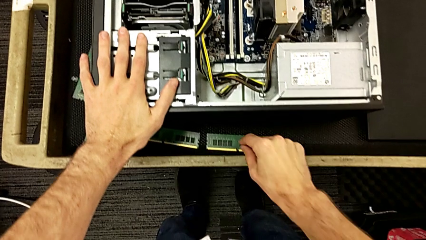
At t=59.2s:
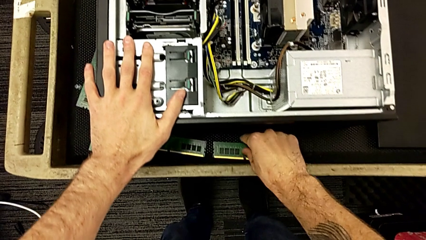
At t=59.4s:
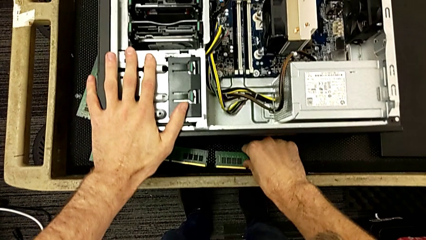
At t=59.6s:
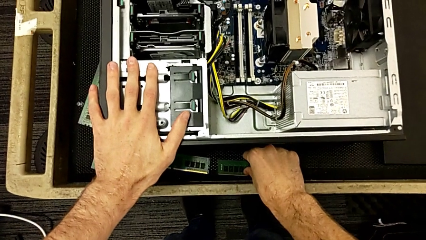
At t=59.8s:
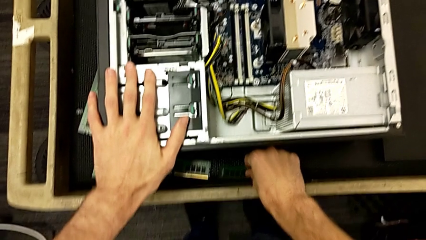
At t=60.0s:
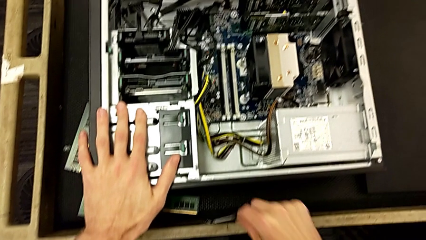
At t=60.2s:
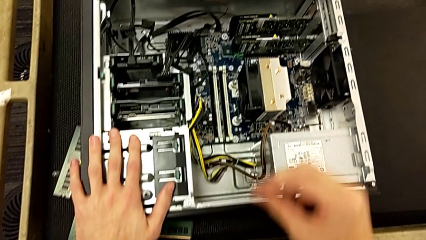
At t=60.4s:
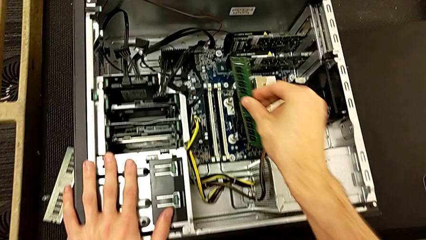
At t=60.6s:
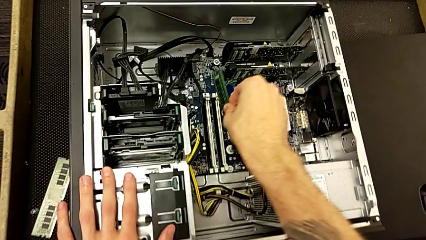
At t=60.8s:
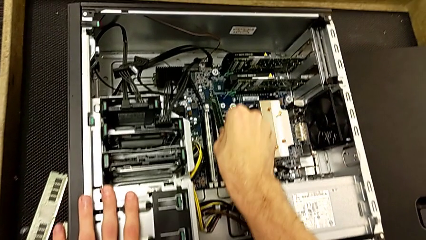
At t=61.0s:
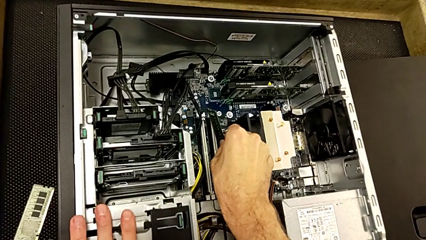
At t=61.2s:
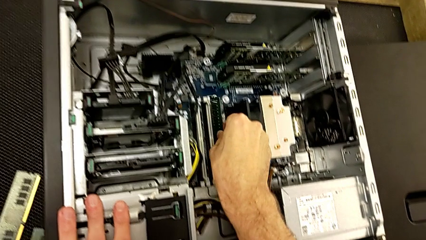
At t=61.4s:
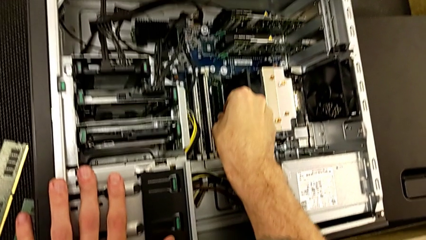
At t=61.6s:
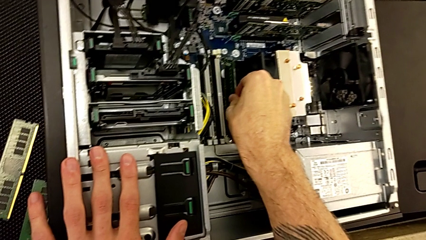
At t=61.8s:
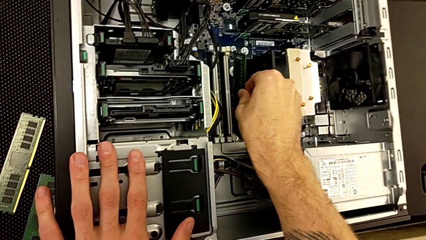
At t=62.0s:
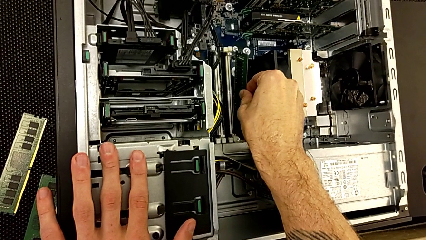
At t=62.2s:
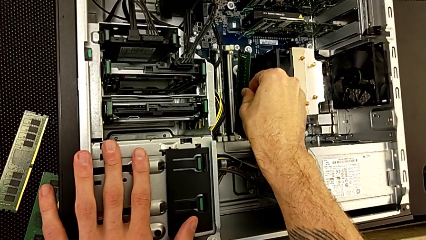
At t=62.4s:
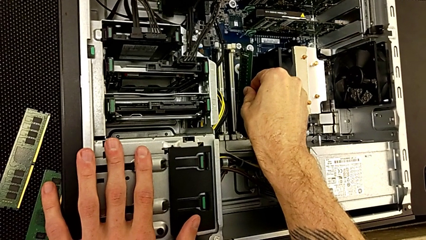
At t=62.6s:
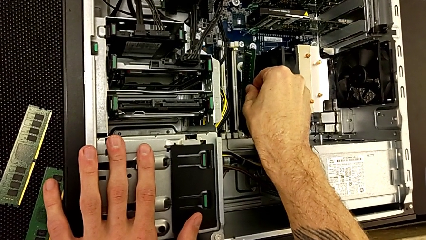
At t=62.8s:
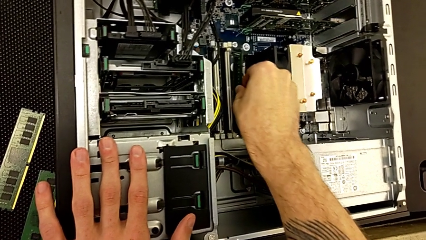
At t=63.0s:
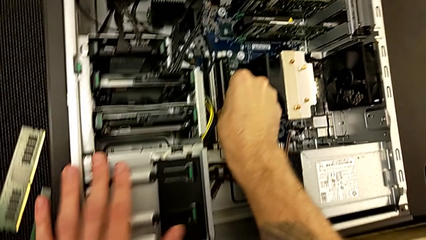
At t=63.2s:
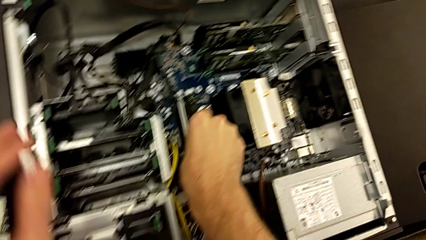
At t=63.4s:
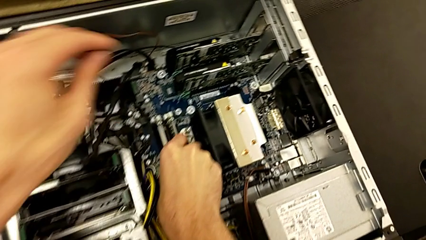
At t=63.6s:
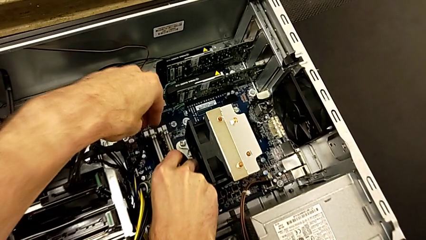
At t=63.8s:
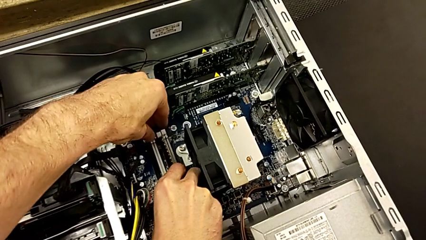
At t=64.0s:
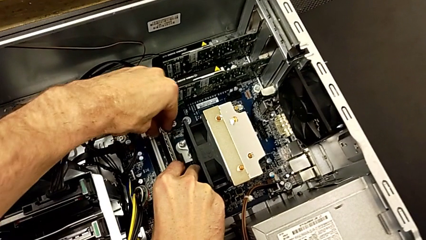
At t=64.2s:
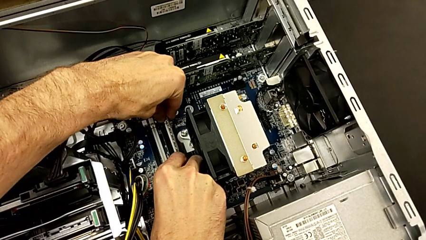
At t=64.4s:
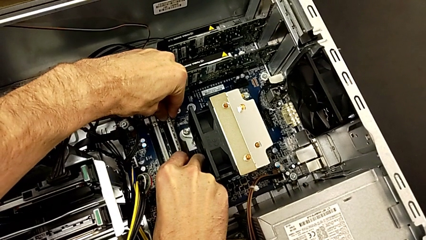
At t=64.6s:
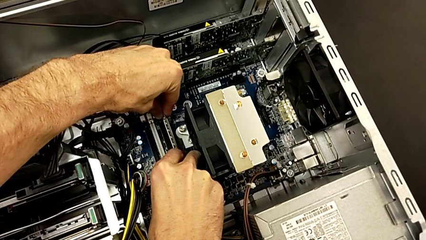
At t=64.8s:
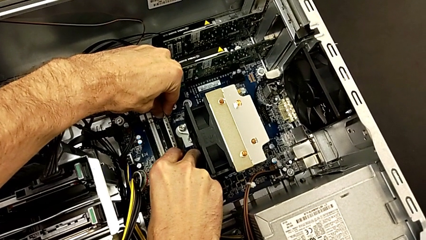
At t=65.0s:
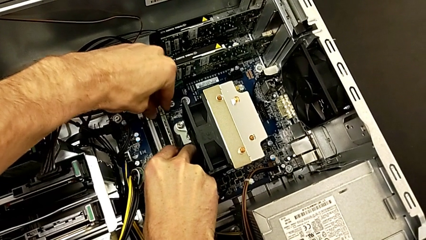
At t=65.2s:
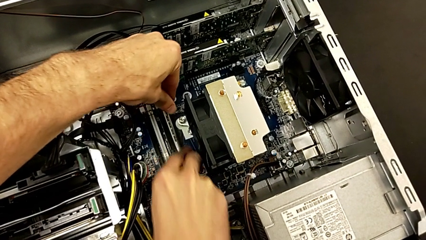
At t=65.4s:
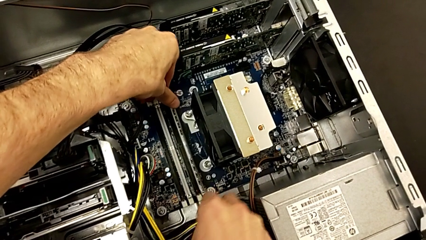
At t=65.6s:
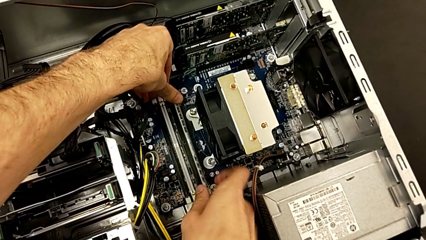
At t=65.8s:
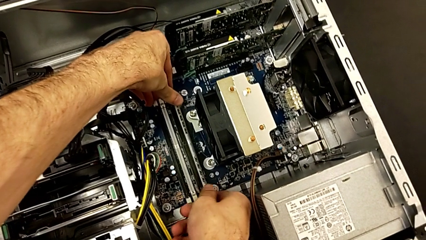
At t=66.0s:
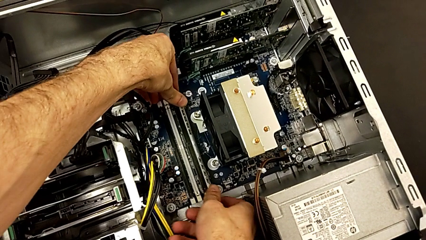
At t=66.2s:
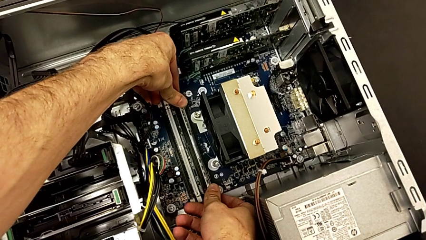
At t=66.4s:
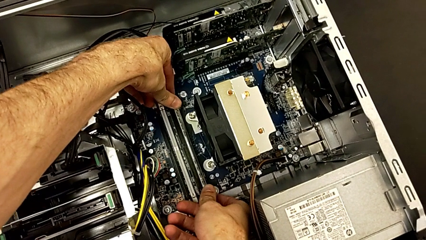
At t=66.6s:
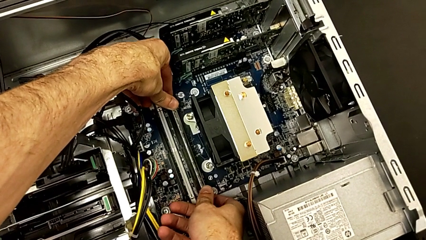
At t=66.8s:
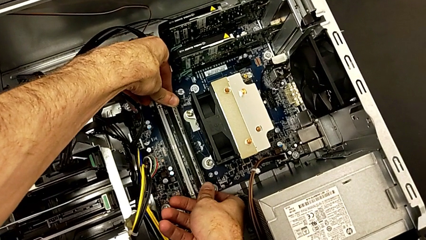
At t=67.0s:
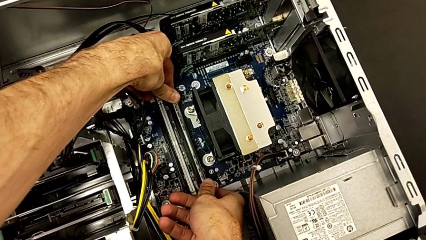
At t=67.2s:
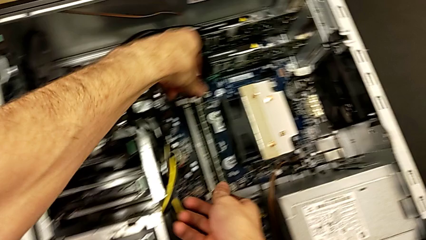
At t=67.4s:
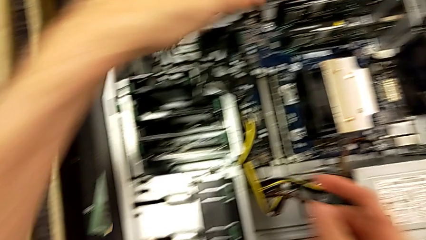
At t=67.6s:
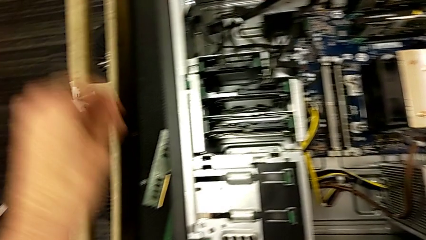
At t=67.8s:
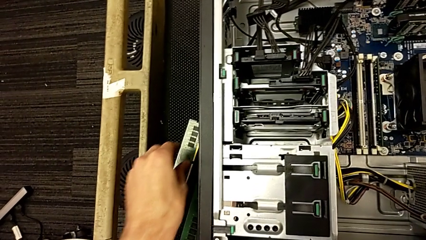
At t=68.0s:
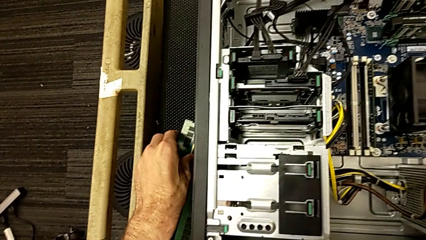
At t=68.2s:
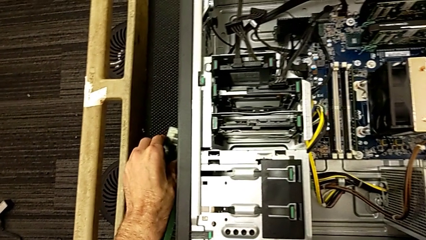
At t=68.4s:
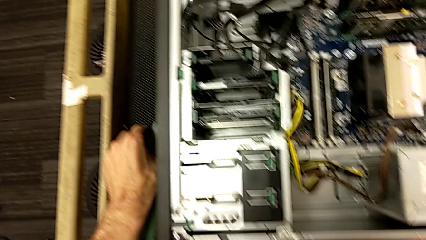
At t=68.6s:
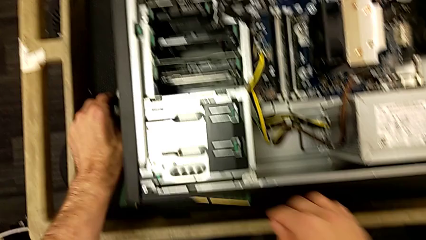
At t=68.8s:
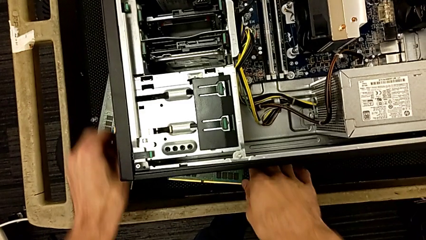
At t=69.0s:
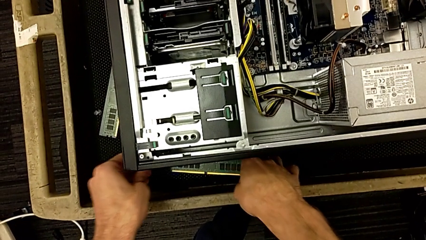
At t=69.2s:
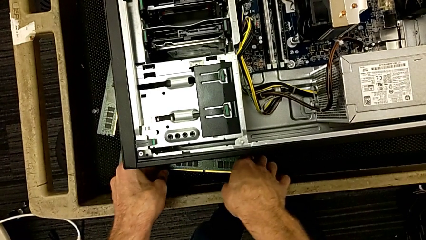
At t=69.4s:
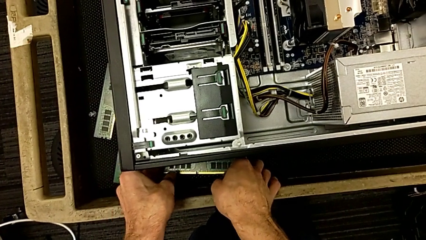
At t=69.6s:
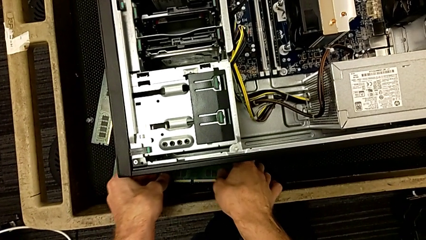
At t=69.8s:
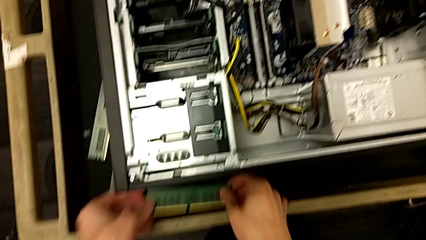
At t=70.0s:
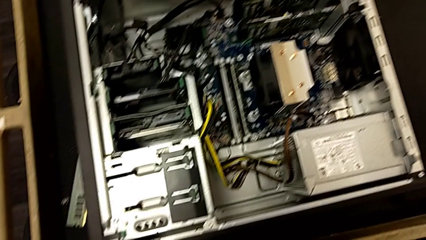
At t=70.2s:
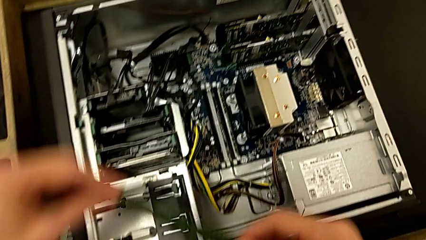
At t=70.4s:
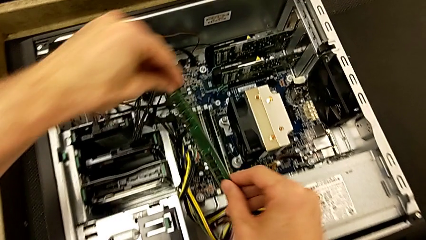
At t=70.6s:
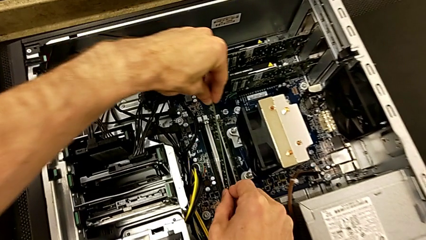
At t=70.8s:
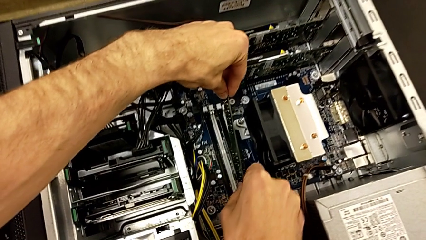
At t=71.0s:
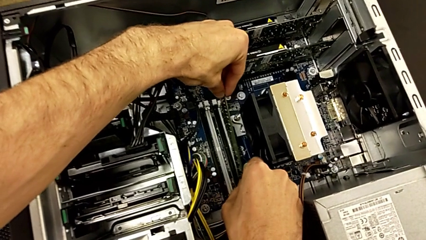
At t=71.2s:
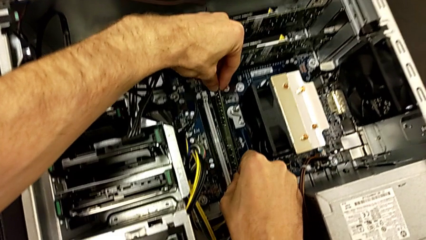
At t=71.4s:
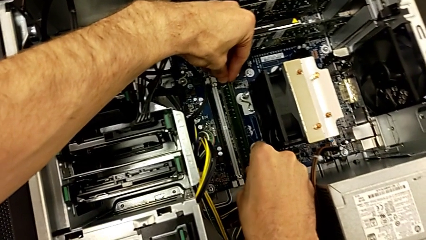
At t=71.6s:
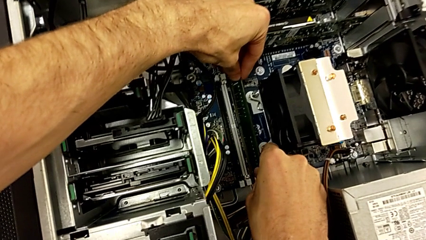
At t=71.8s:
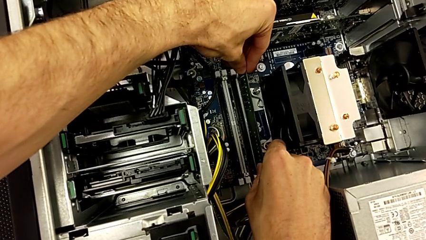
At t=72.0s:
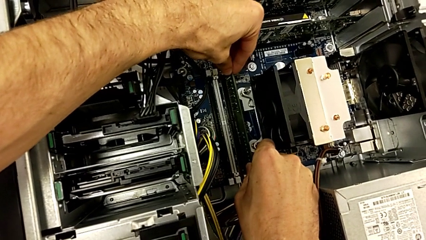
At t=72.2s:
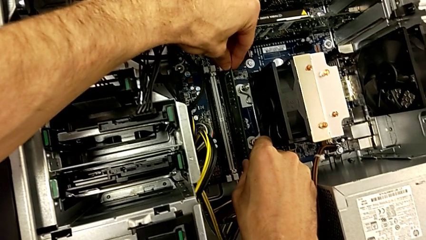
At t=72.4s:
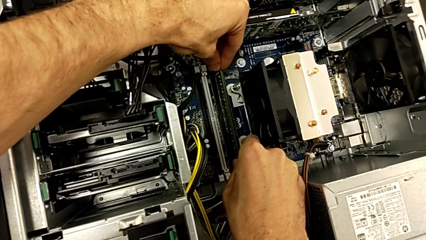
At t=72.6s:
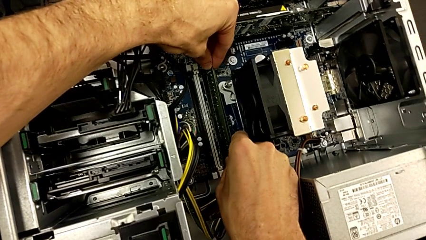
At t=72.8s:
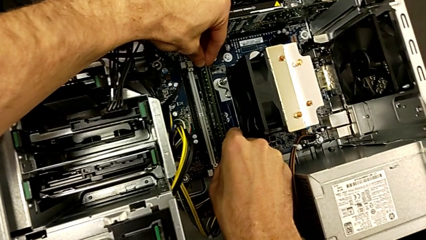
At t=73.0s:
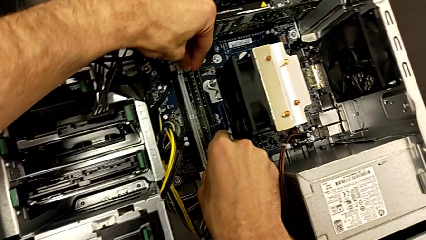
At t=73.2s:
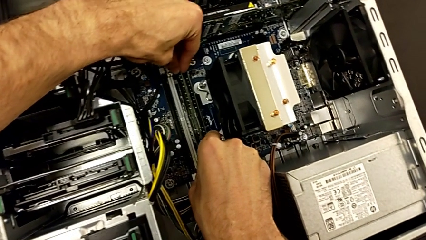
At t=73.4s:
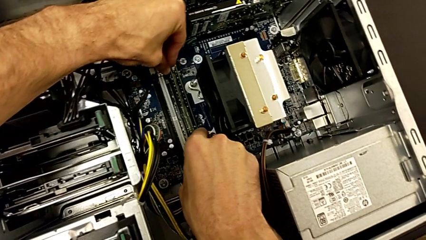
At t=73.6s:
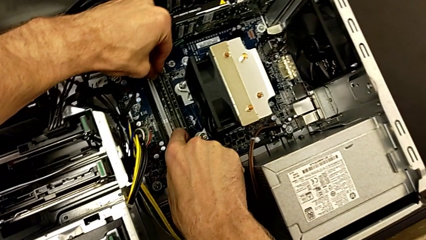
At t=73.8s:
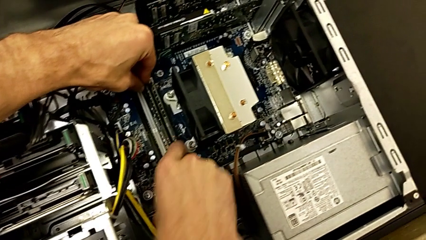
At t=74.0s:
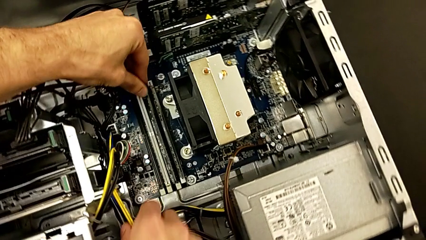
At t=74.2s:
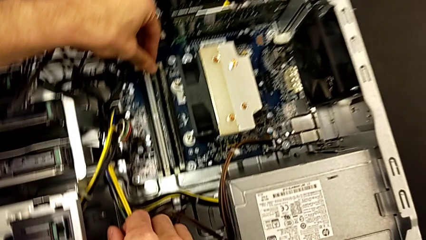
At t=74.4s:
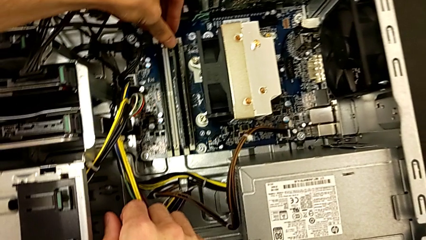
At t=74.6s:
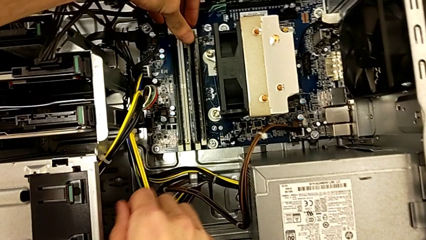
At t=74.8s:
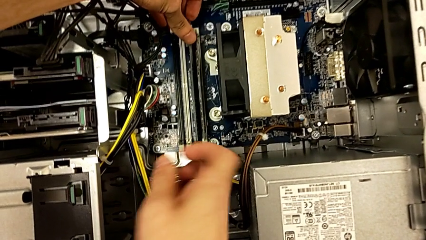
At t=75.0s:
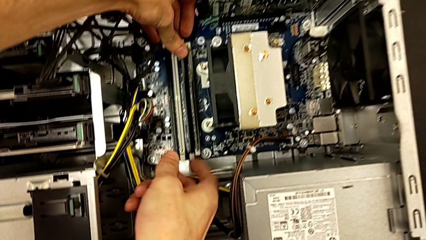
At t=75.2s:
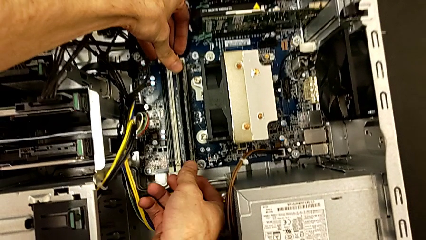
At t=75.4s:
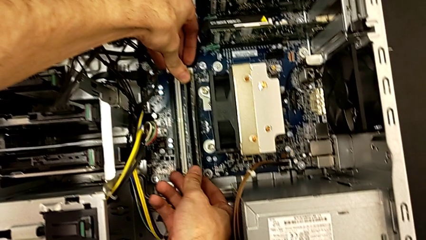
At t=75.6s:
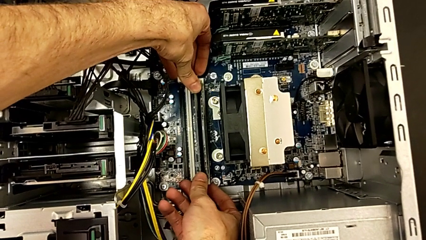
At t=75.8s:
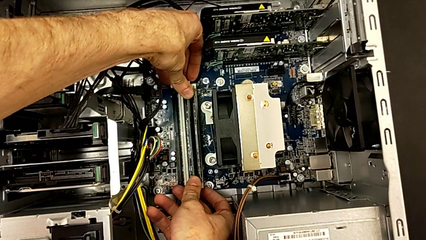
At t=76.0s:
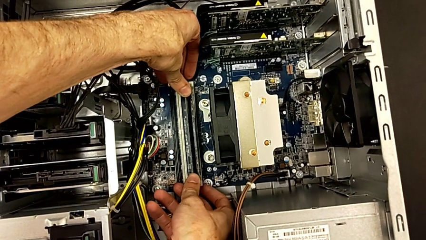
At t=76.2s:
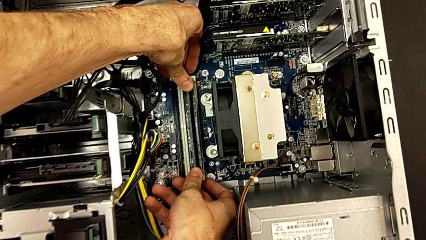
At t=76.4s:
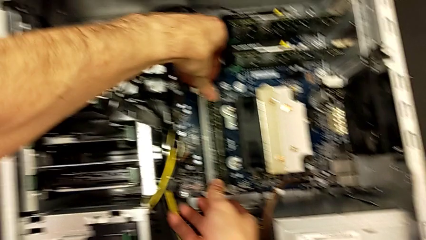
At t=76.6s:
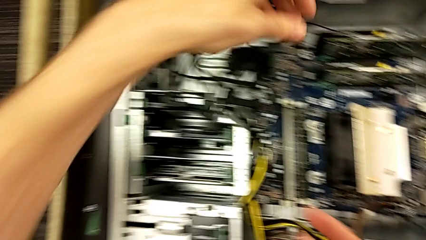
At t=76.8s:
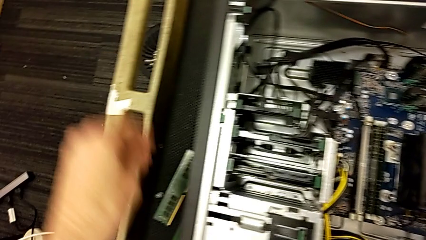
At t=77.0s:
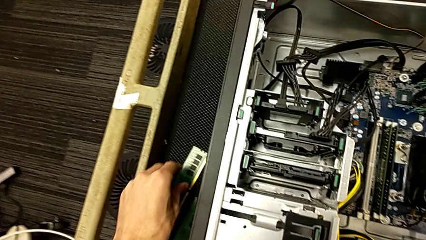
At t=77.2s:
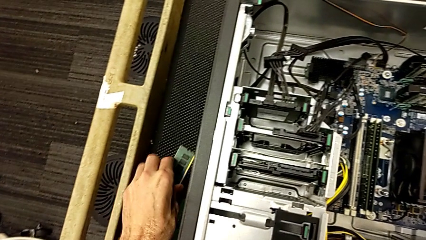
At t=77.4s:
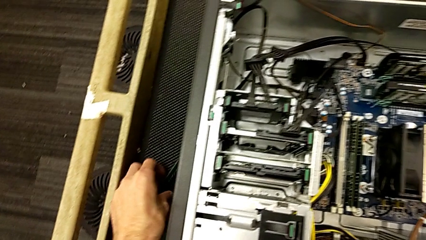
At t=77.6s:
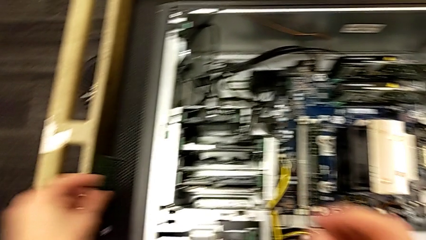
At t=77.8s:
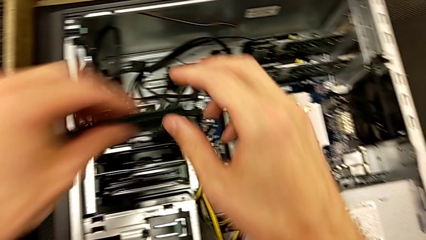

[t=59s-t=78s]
The camera wearer is inserting the RAM sticks. They grab the first RAM, align it and assemble it. They grab the second RAM, align it and assemble it. They grab the third RAM.
